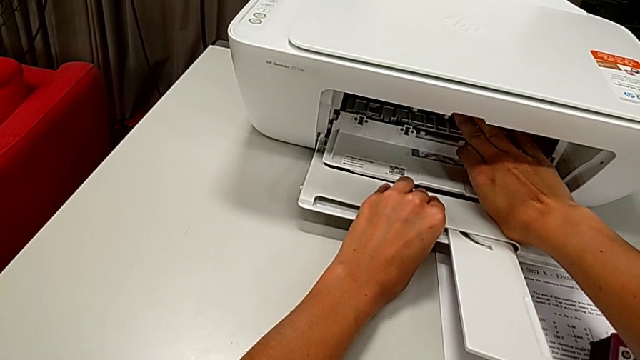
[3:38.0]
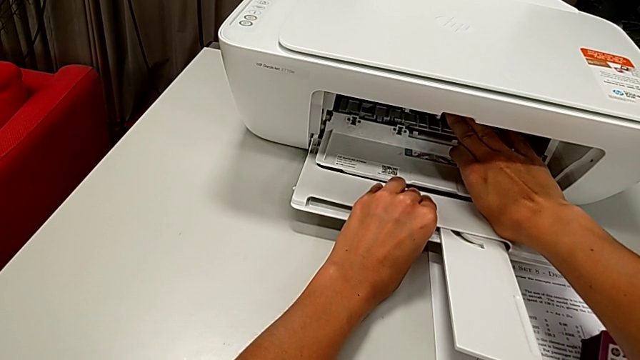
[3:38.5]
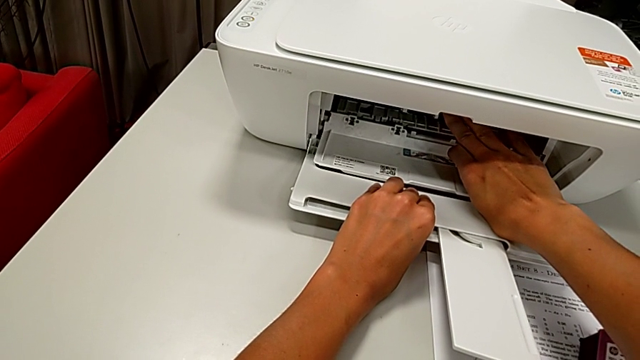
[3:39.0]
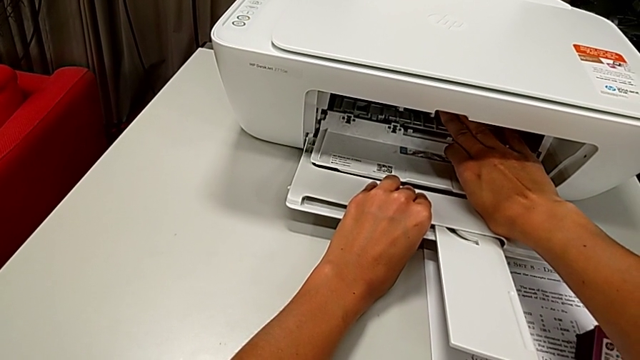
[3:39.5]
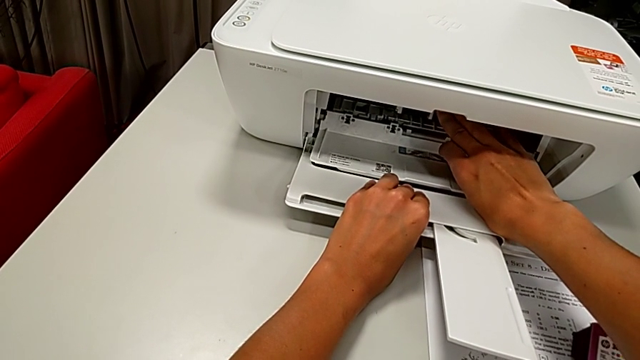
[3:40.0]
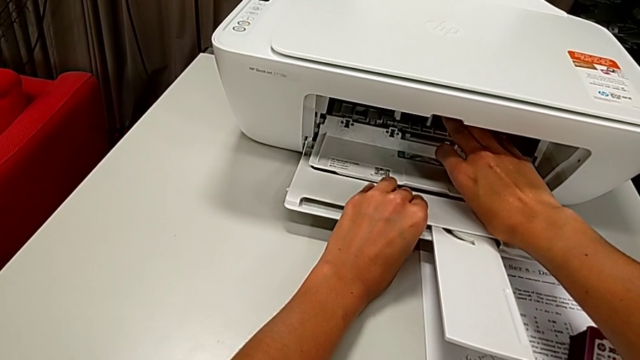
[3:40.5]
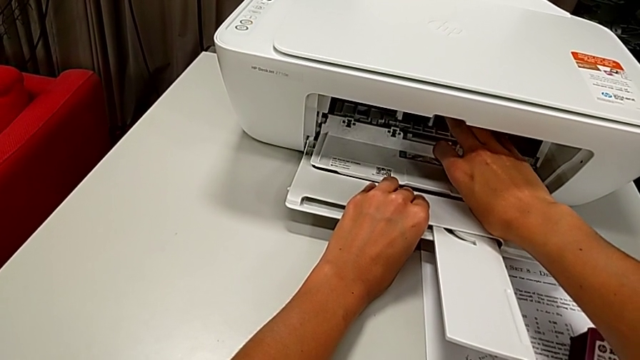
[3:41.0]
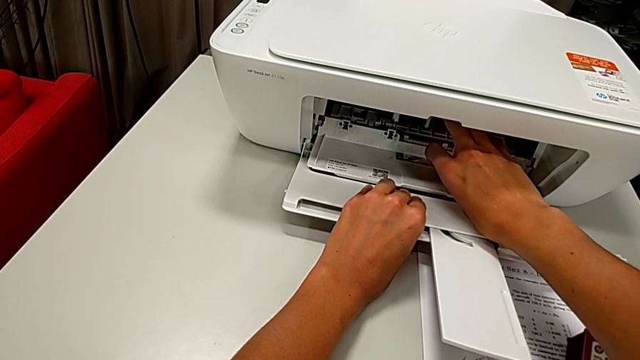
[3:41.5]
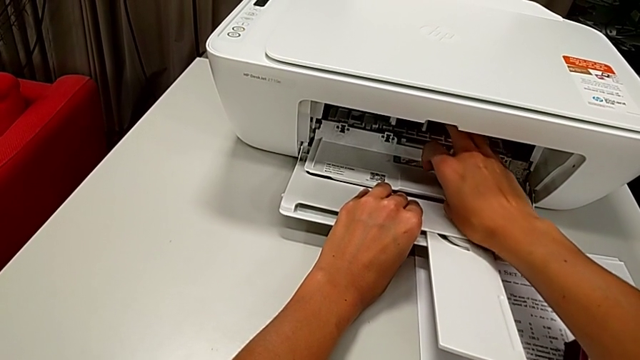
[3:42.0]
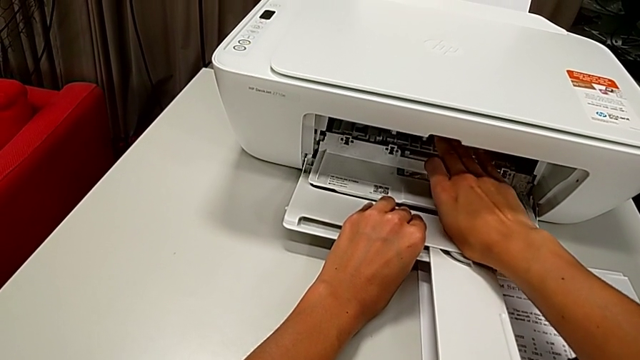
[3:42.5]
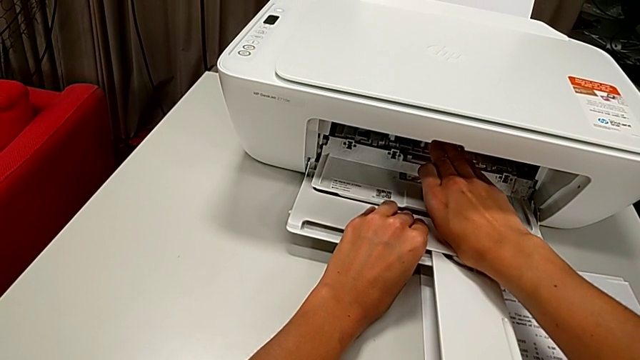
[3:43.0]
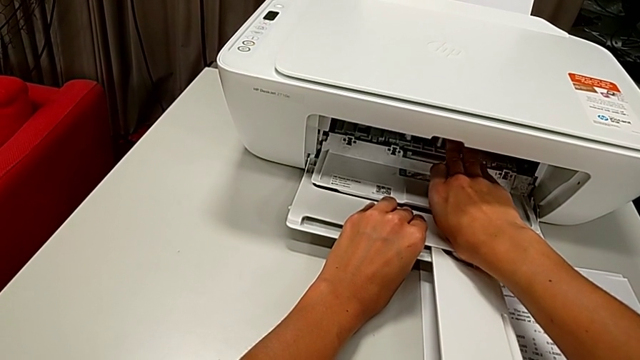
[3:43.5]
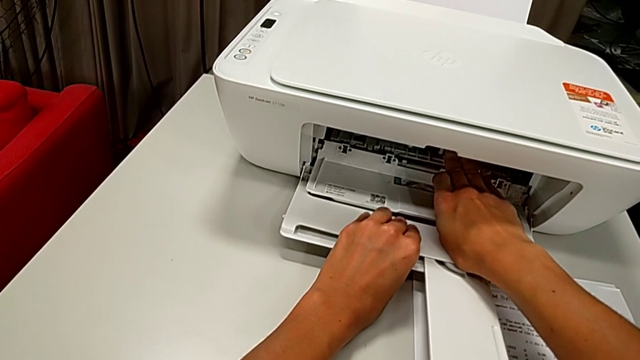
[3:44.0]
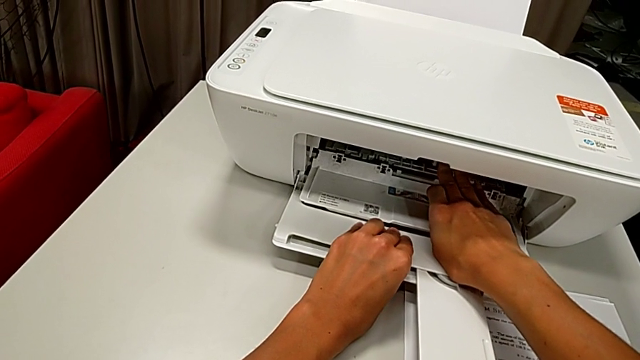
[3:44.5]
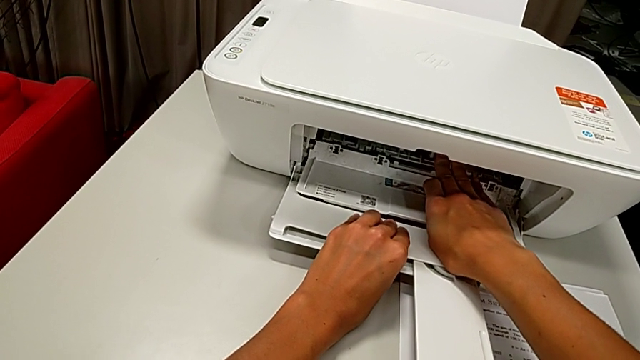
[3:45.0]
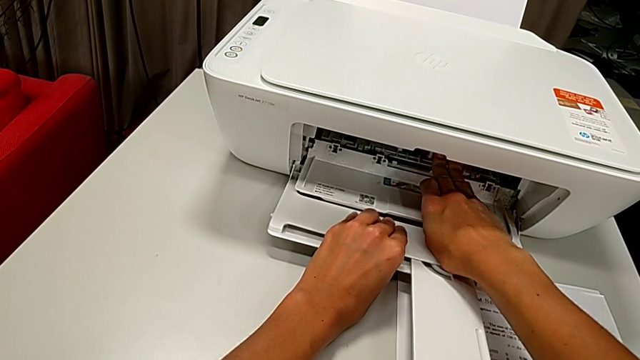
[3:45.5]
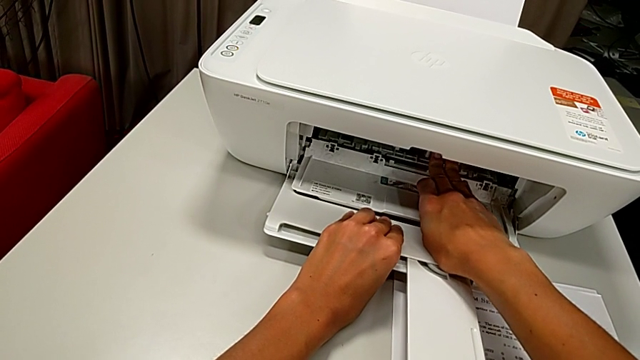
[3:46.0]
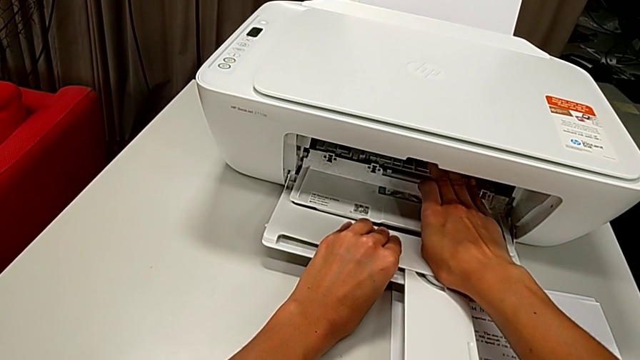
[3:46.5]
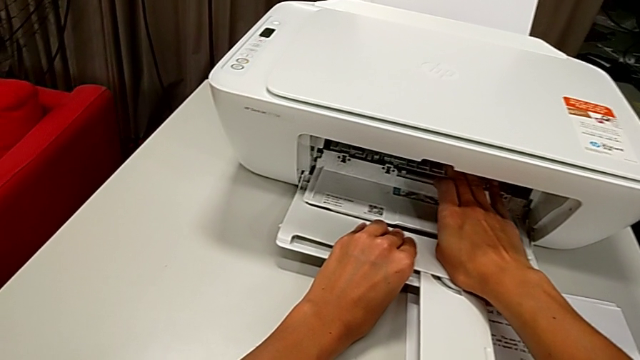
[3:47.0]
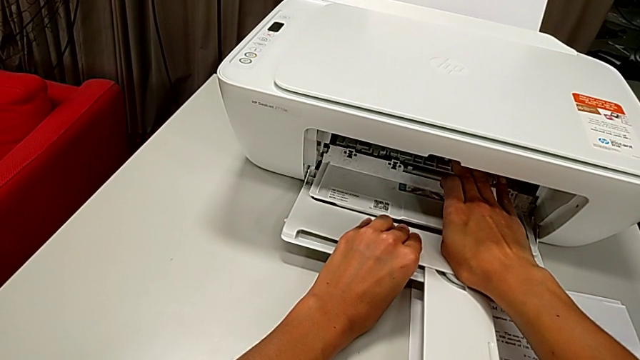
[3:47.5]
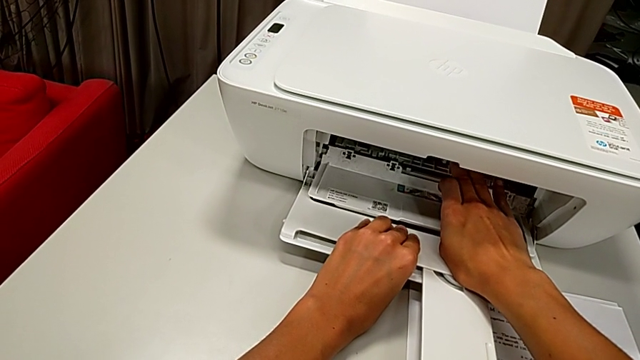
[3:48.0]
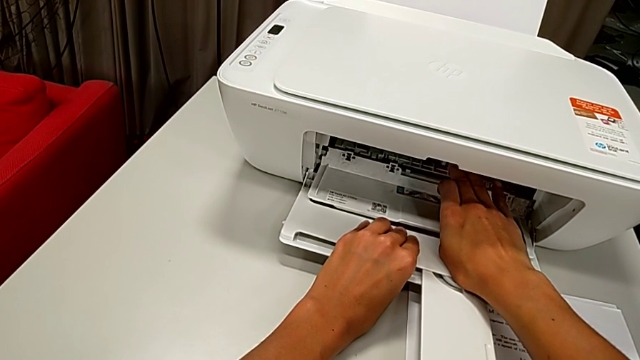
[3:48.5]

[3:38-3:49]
The camera wearer is exchanging ink cartridges from the printer. They keep pushing the ink cartridge.

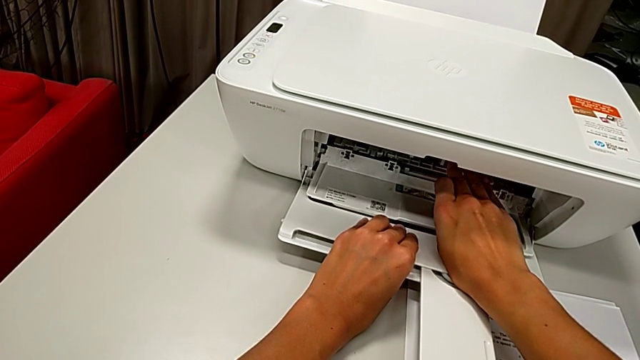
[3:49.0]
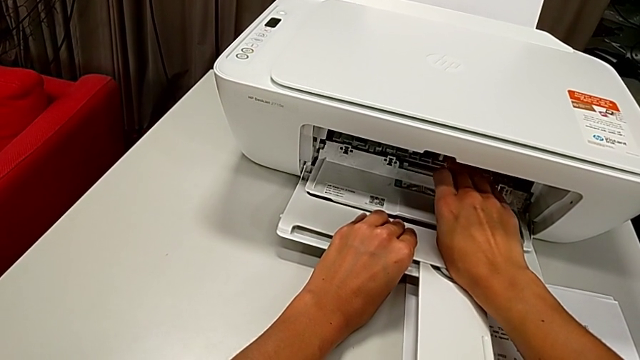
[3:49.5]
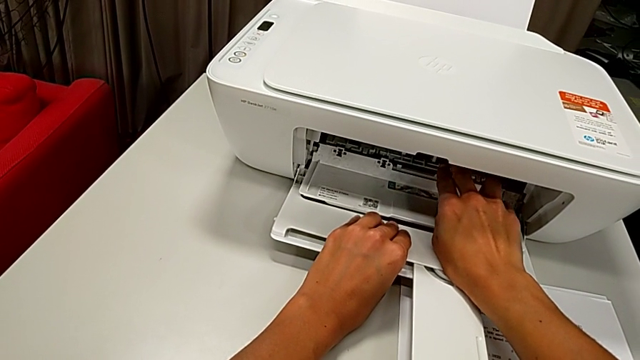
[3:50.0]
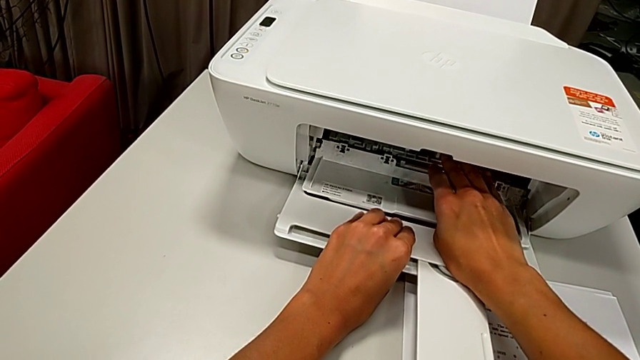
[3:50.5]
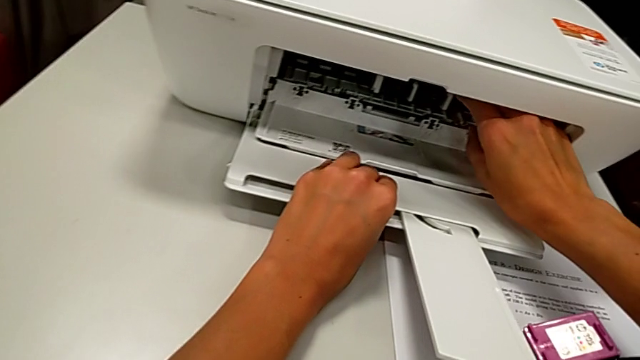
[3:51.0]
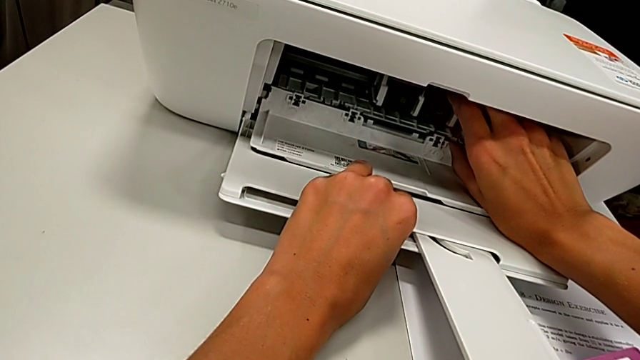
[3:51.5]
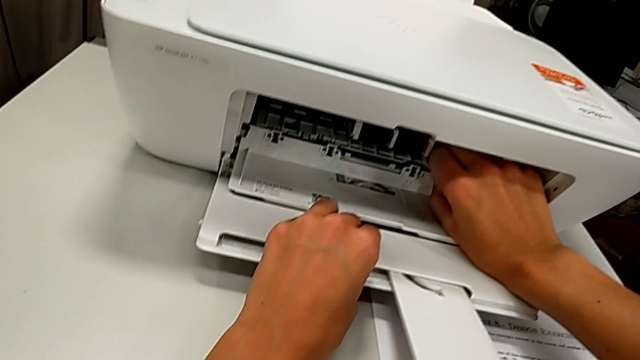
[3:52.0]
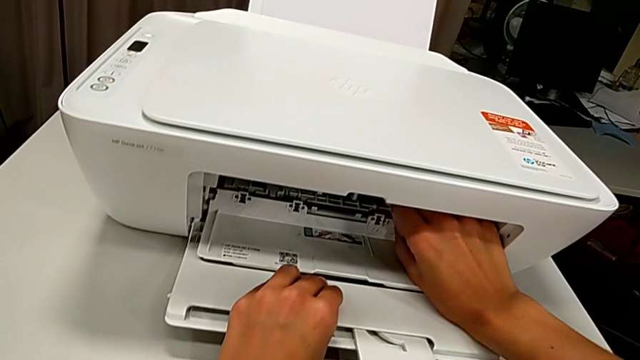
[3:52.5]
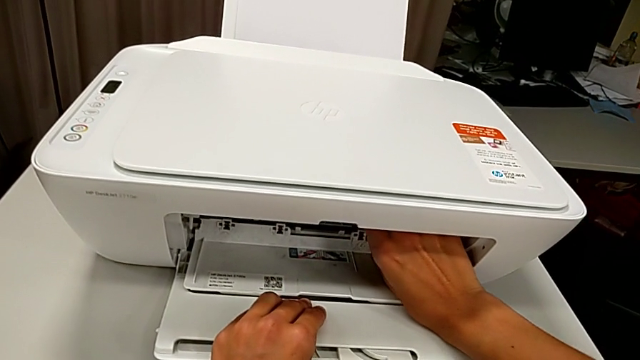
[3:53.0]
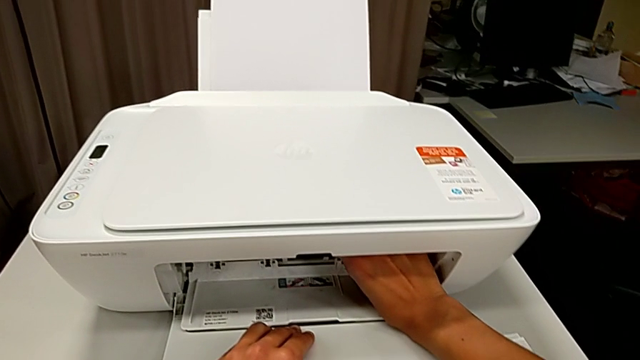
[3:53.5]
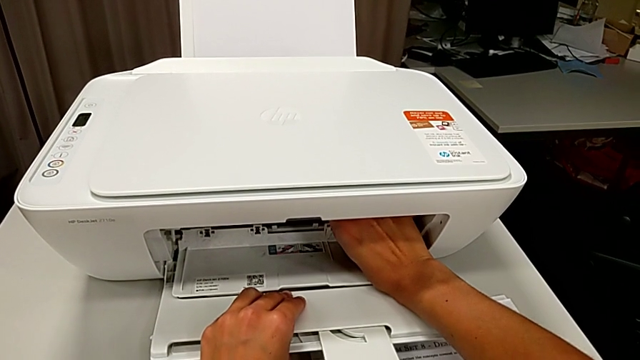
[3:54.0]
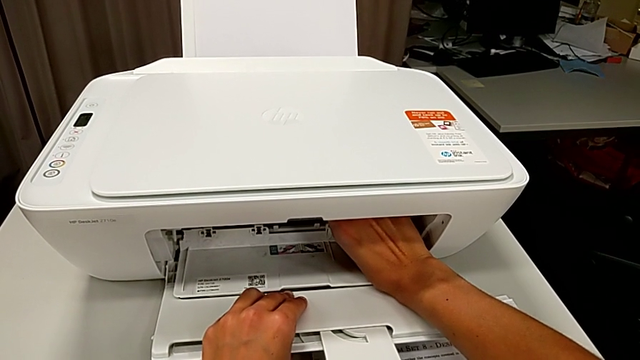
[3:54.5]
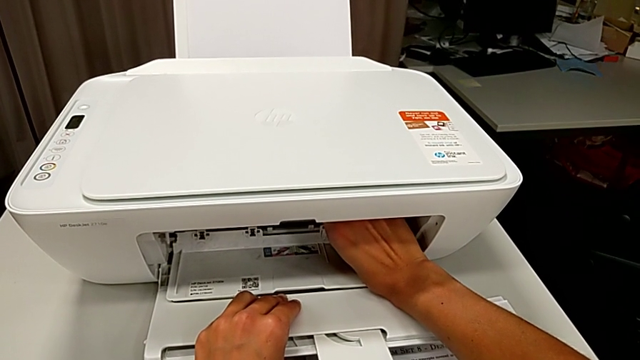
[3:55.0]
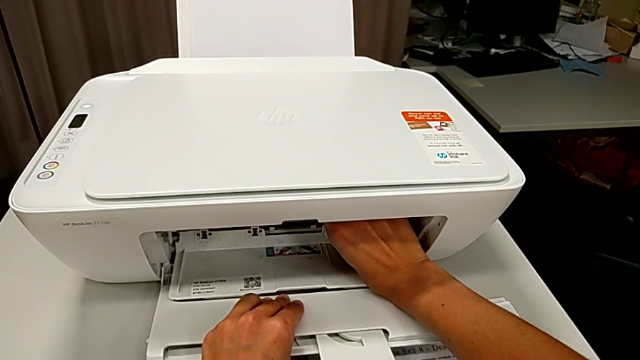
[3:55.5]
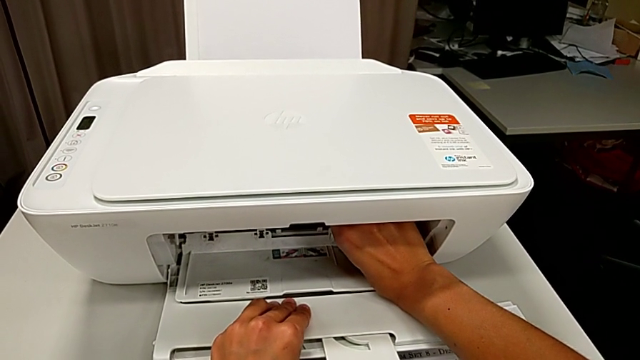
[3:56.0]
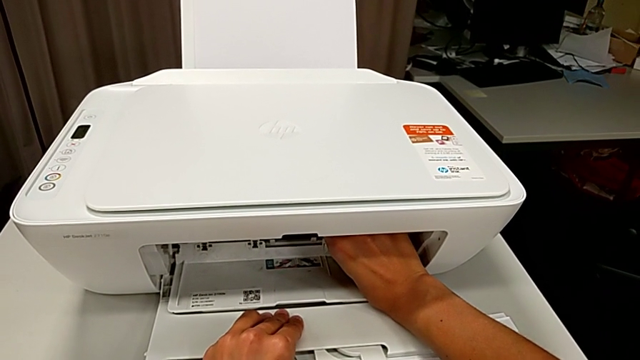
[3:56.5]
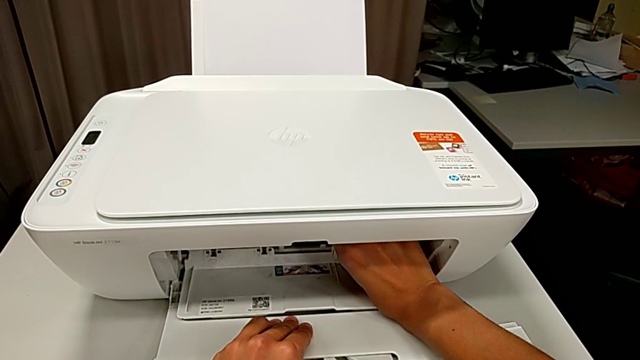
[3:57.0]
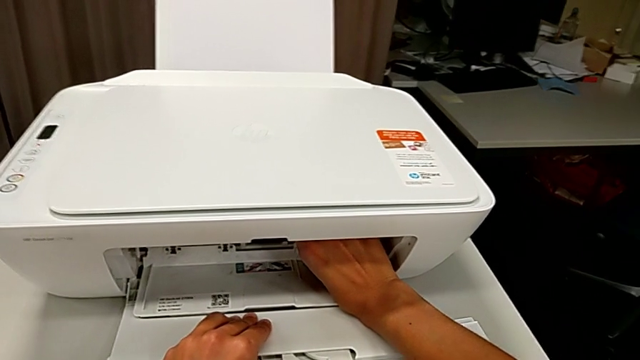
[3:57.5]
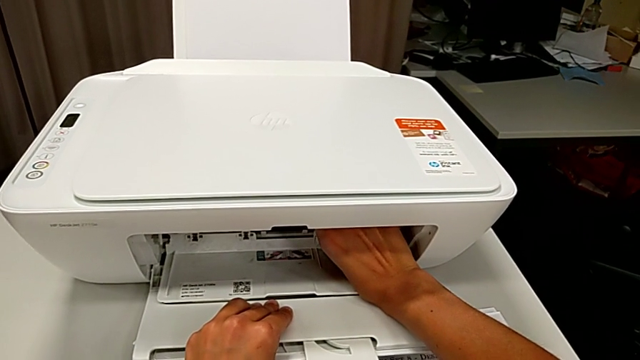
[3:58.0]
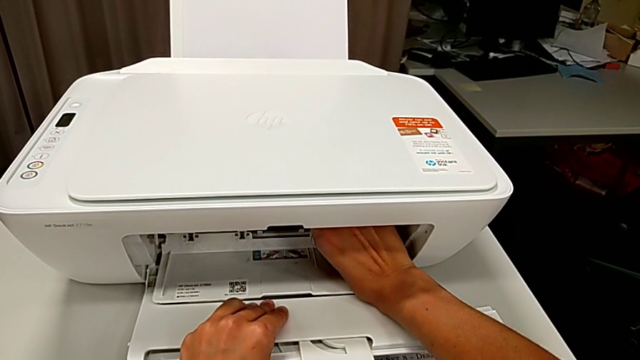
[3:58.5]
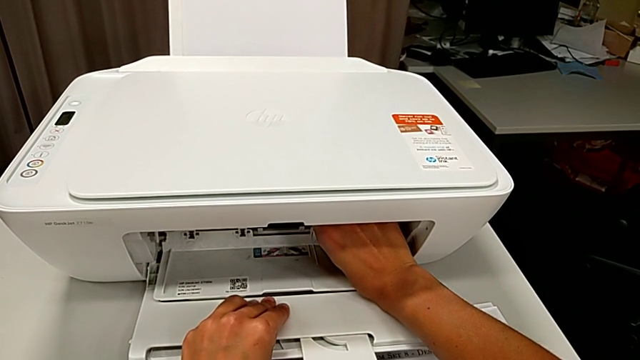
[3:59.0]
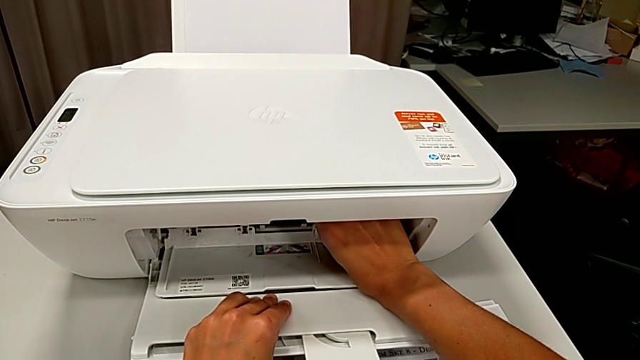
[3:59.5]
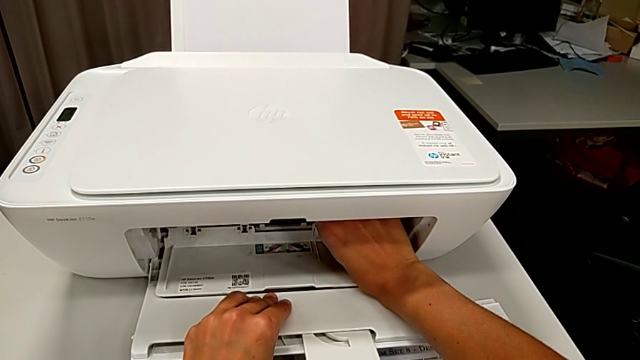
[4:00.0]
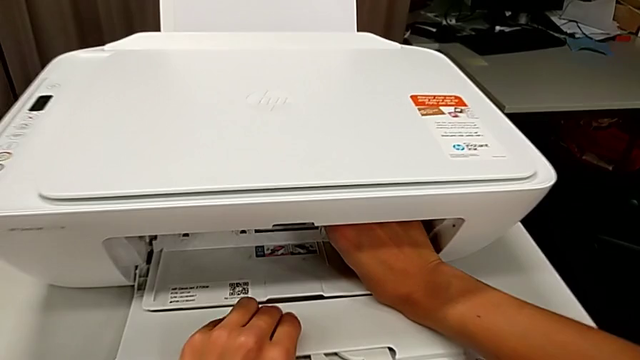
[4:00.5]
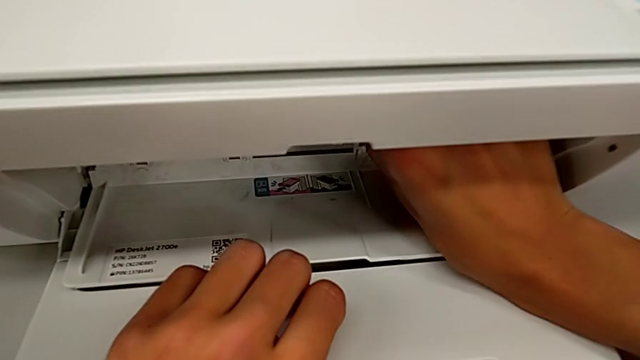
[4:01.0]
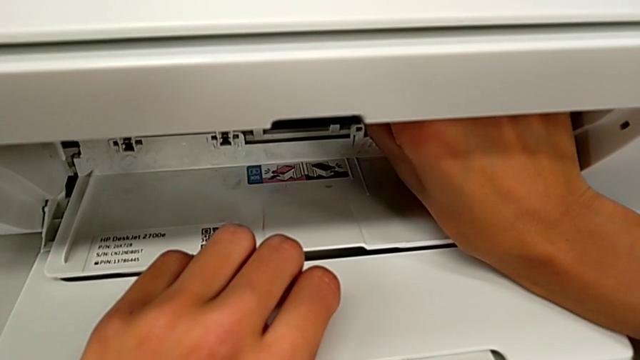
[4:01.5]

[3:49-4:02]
The camera wearer is exchanging ink cartridges from the printer. They begin to grab the ink cartridge.
